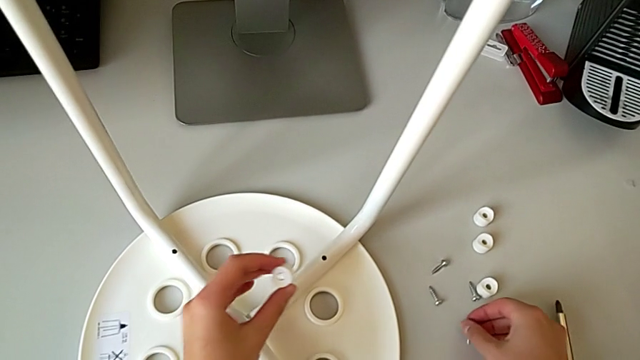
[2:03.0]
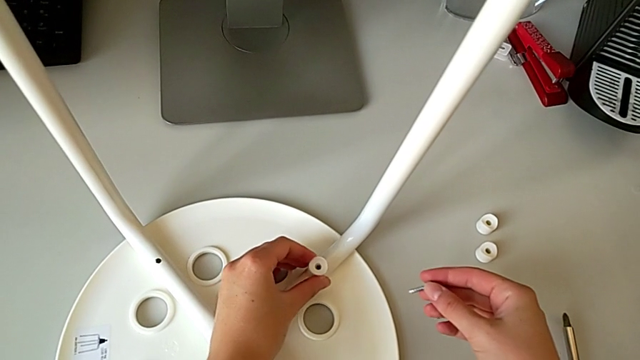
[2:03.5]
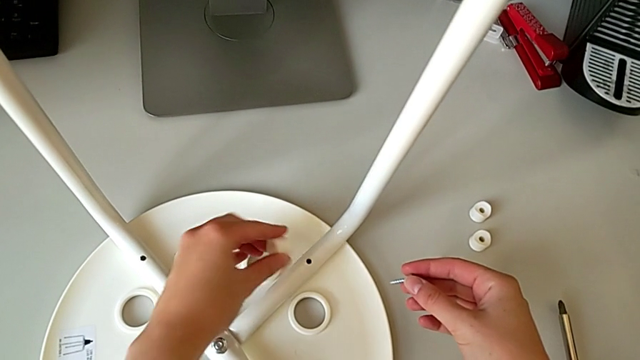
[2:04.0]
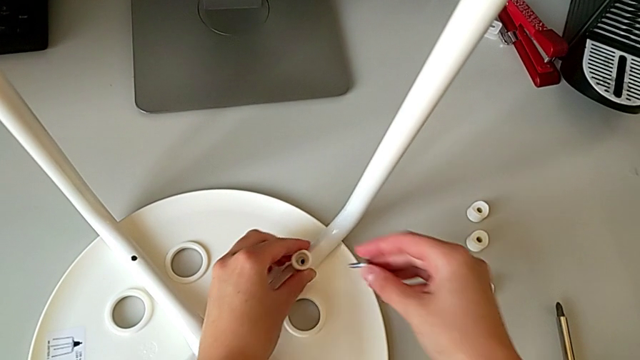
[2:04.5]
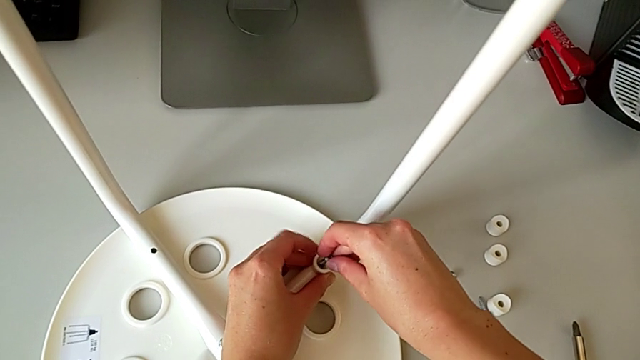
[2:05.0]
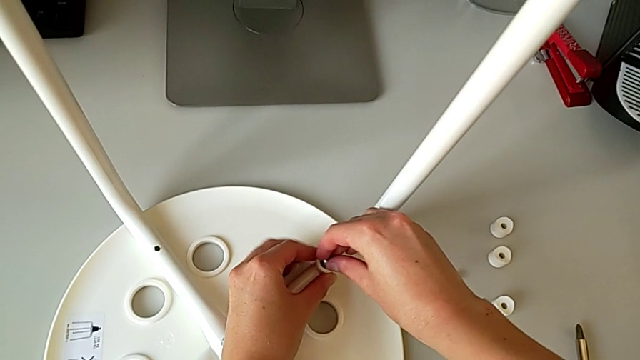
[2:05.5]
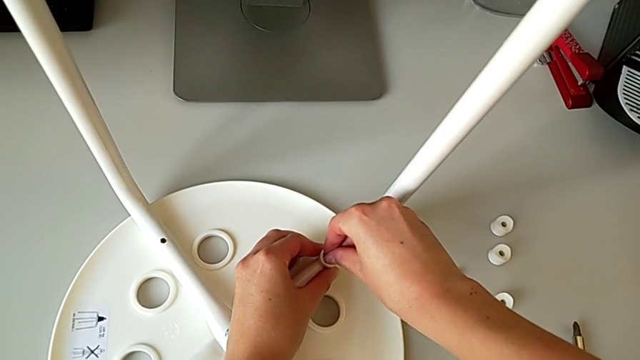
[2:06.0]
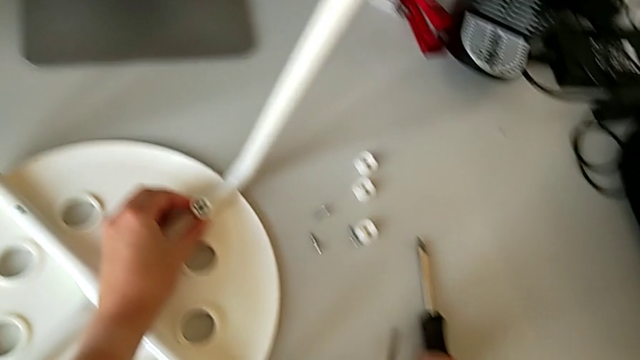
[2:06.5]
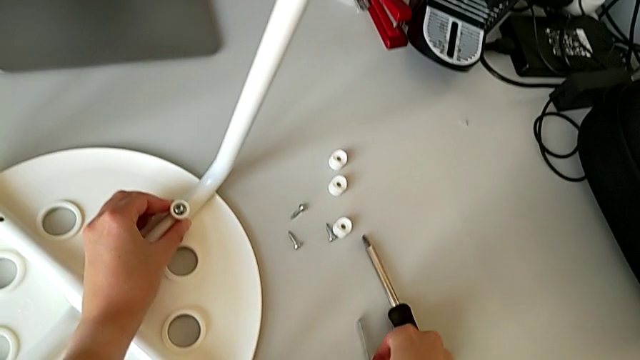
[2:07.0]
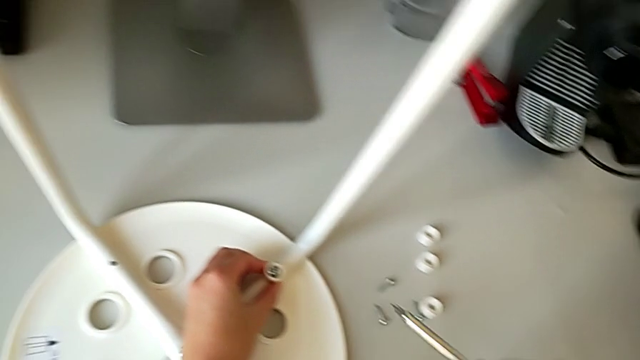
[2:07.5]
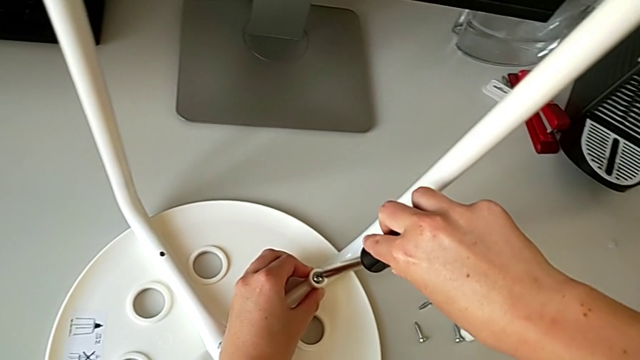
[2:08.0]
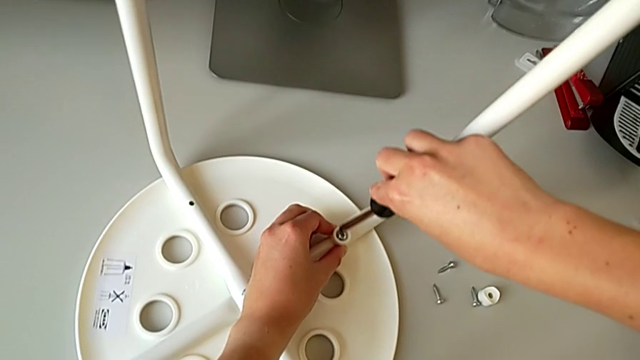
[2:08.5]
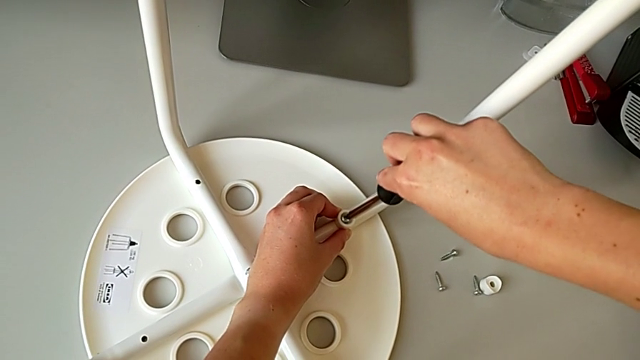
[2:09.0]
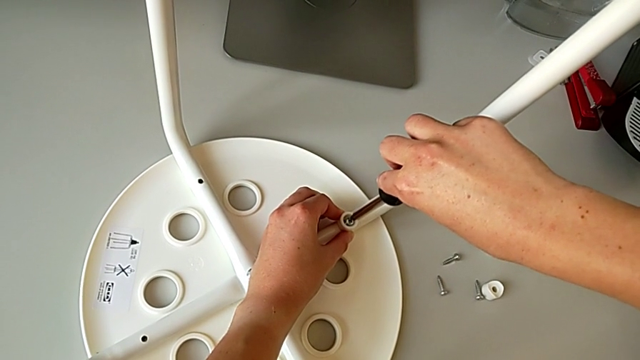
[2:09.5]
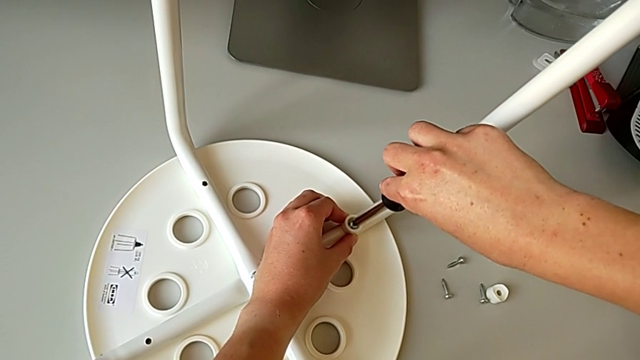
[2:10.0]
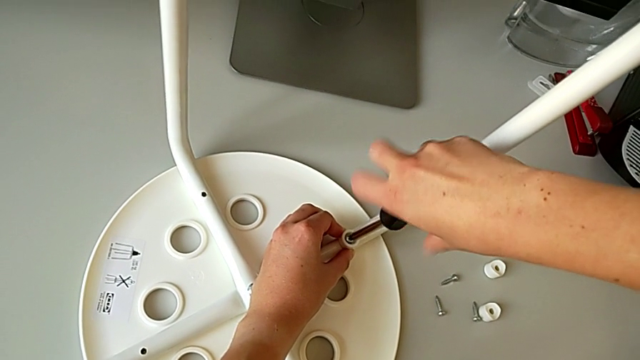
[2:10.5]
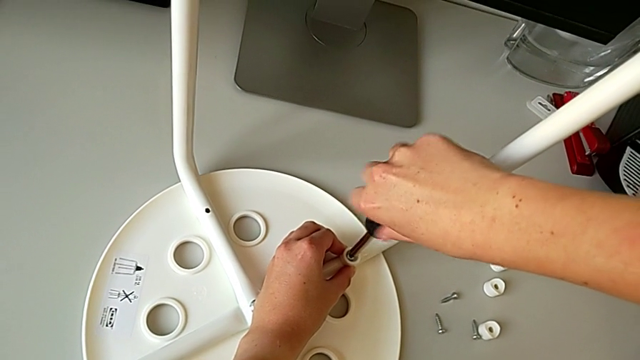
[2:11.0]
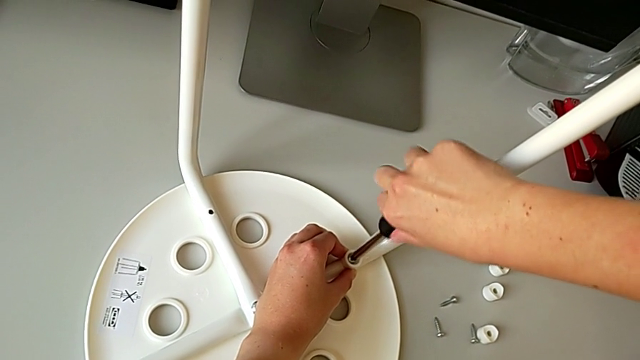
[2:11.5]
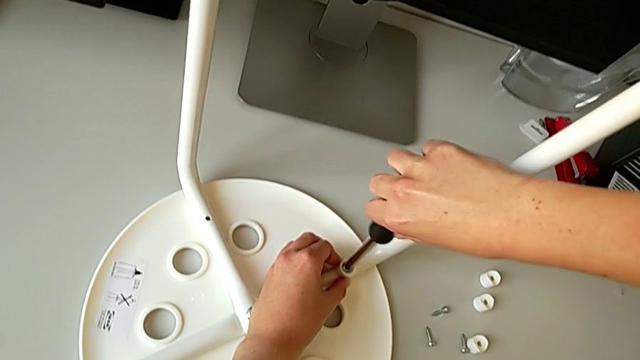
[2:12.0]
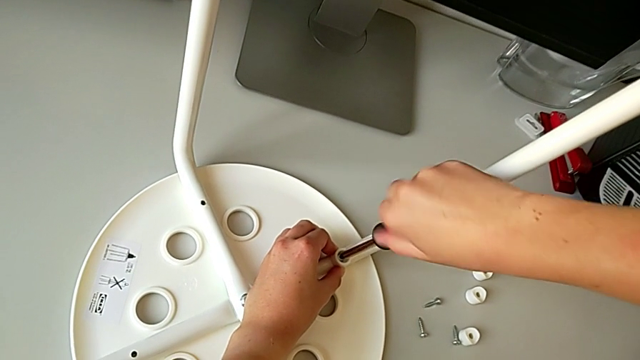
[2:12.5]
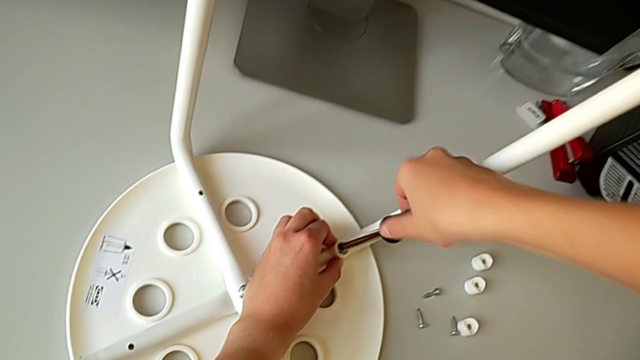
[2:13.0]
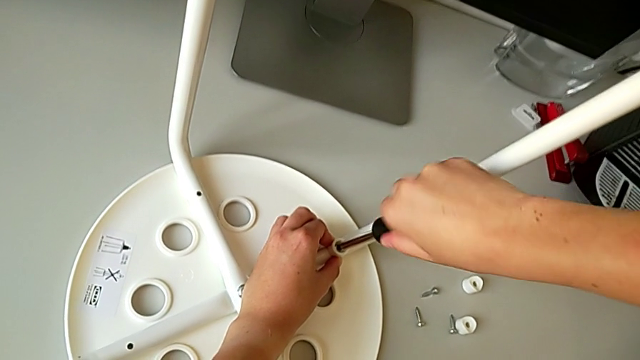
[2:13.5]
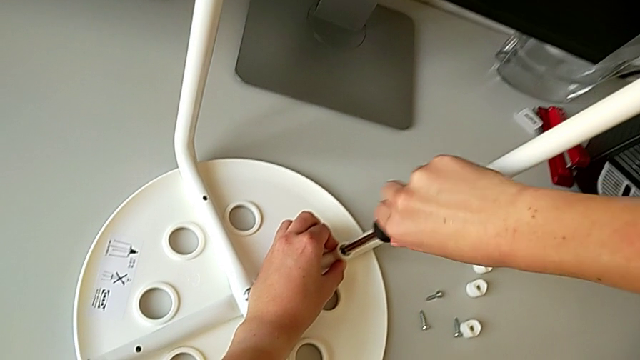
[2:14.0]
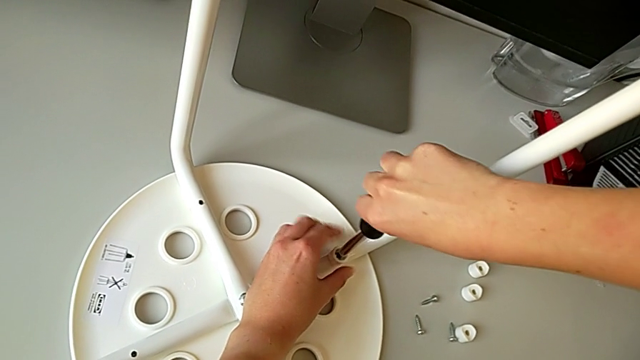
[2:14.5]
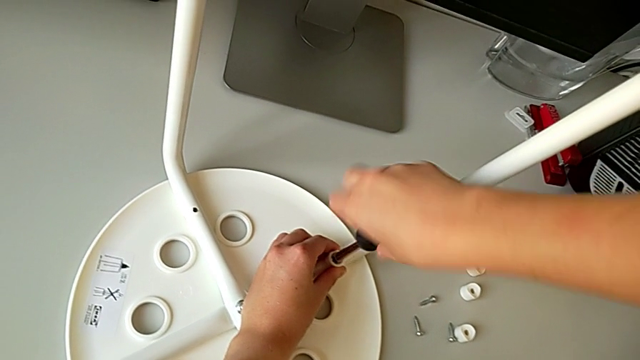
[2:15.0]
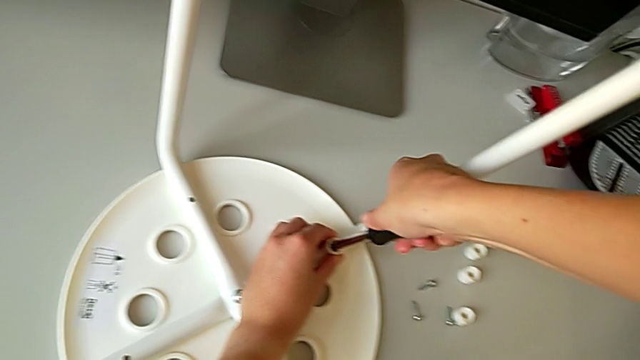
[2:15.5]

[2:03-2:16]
The camera wearer is assembling the seat. They align the washer, insert the screw, grab the screwdriver, insert it, screw the first screw and withdraw the screwdriver.

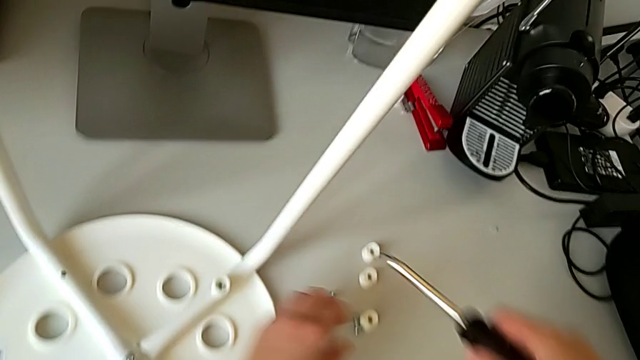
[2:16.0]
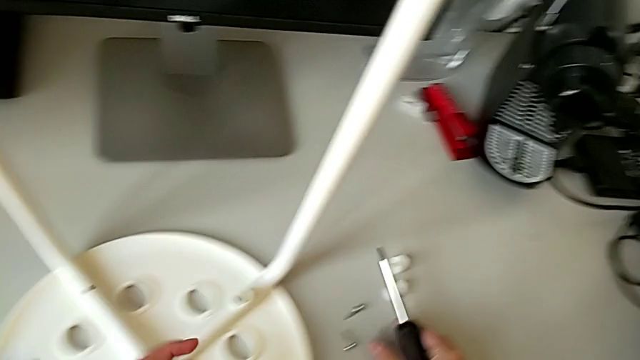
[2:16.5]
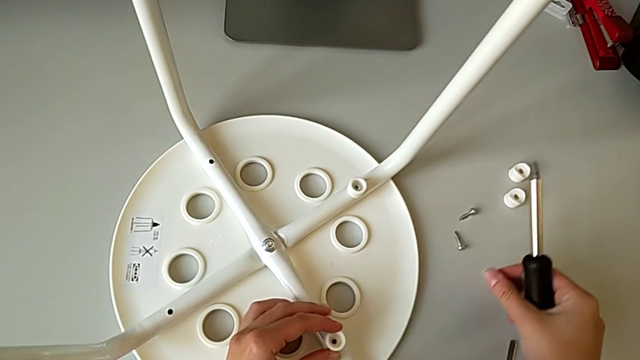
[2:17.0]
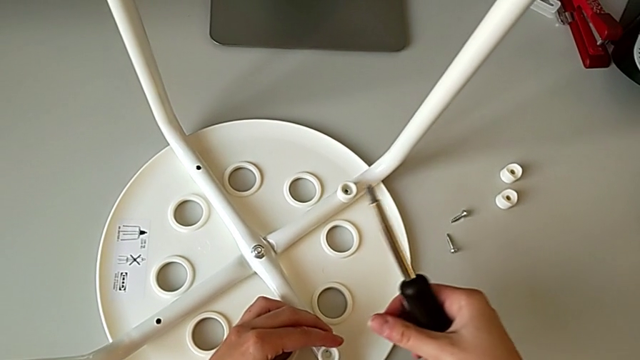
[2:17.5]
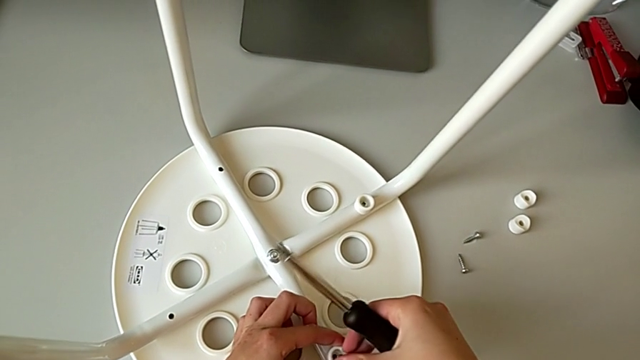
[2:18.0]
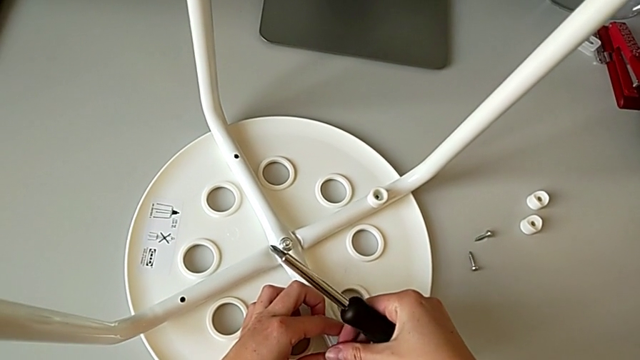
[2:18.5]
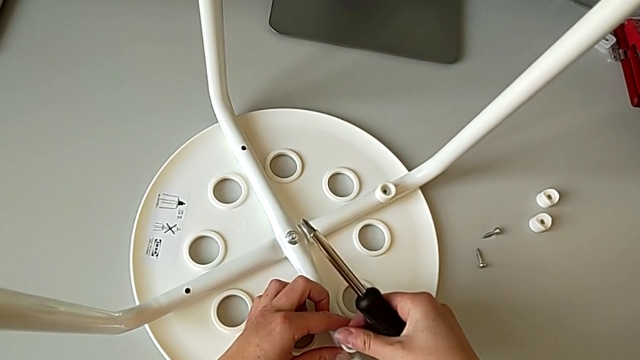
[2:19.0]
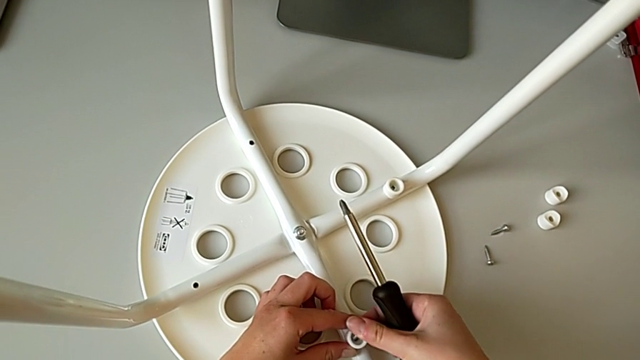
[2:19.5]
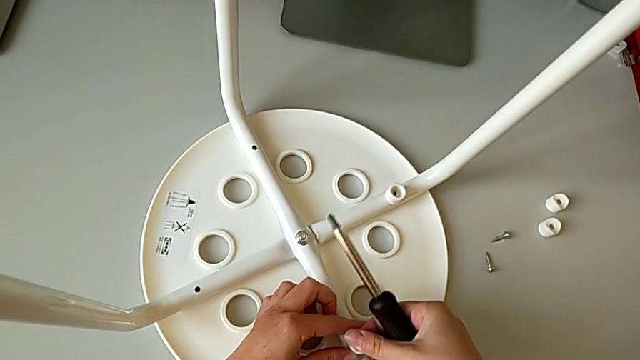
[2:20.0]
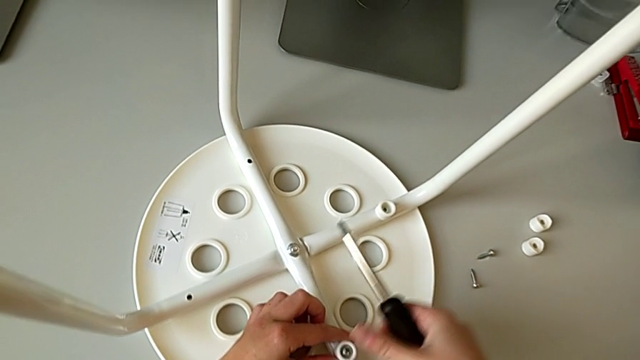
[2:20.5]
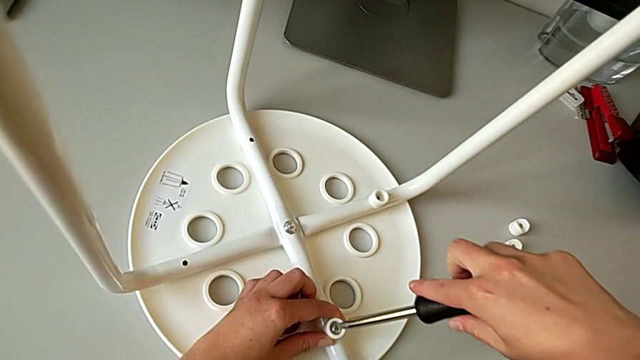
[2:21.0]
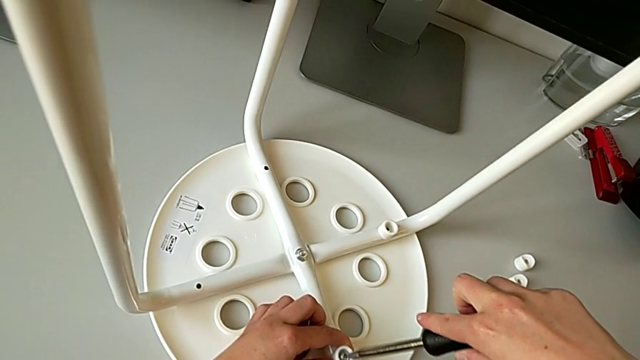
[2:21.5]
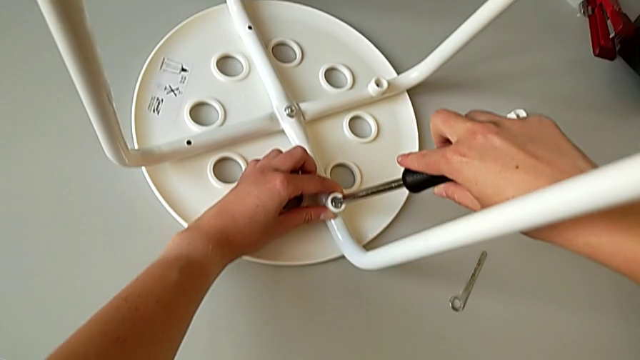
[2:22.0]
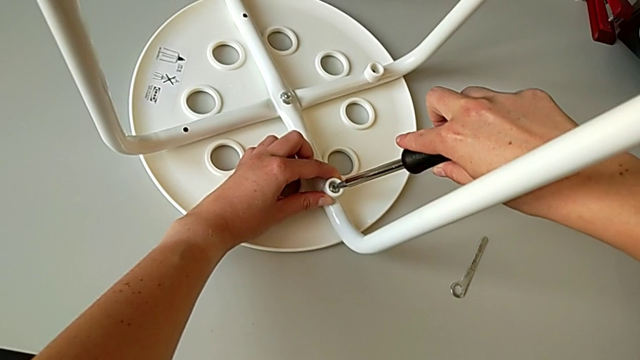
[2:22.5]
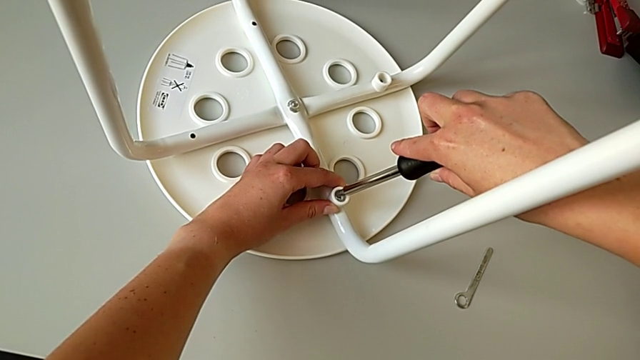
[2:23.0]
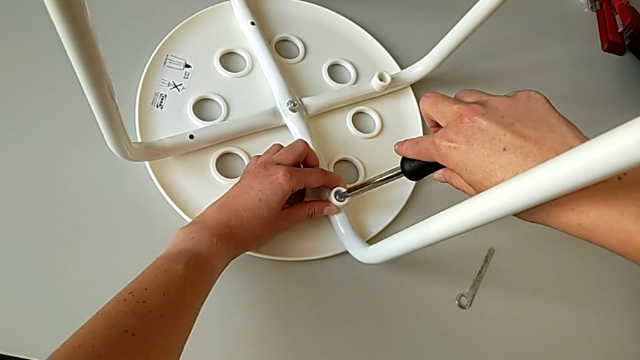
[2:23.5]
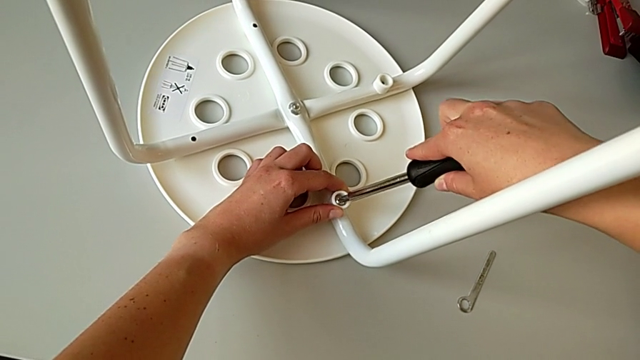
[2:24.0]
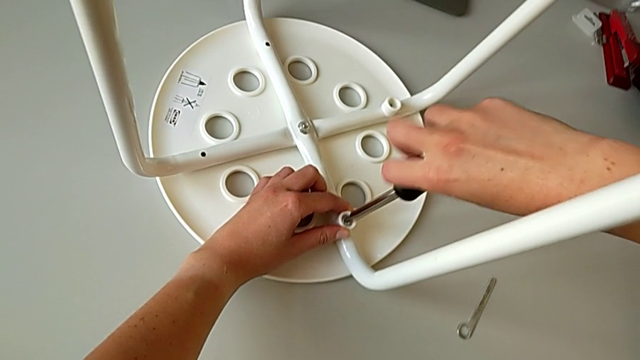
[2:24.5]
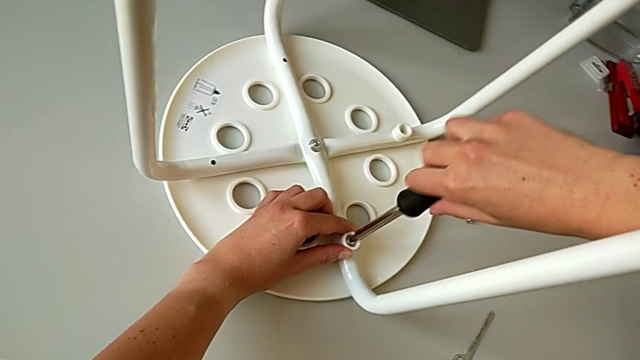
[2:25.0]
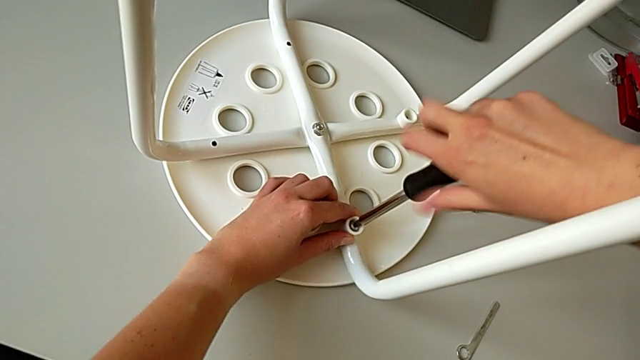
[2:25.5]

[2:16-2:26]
The camera wearer is assembling the seat. They grab the washer, grab the screw with the right hand, align the washer with the left hand, insert the screw, insert the screwdriver and begin to screw the screw.
